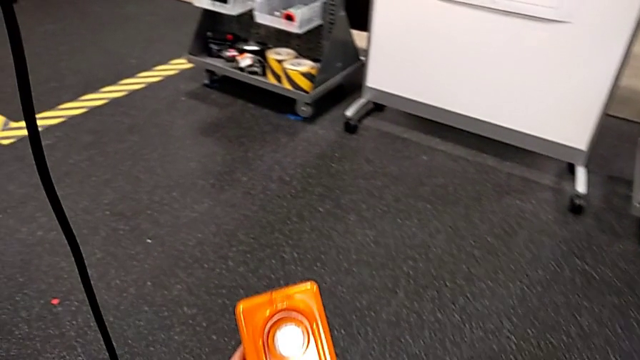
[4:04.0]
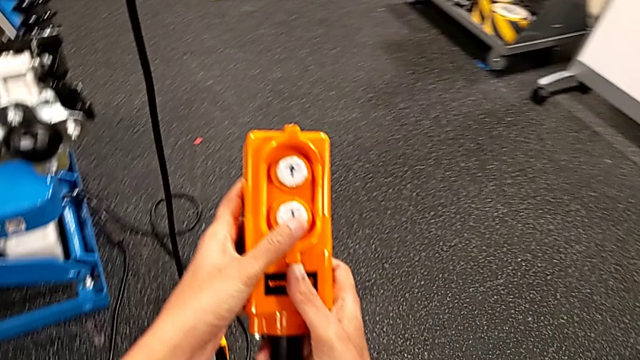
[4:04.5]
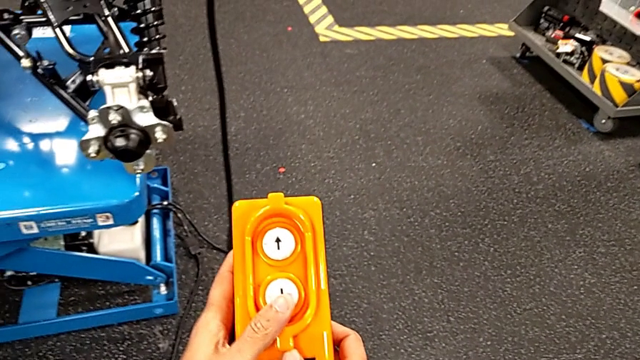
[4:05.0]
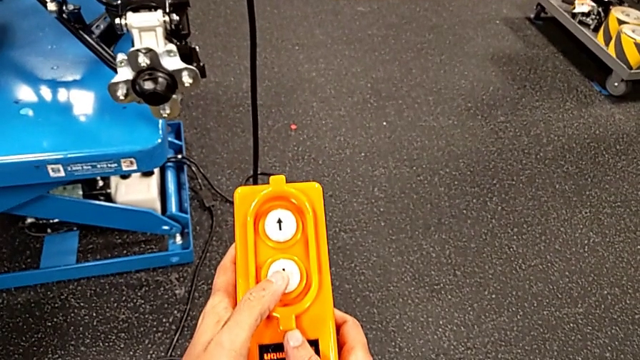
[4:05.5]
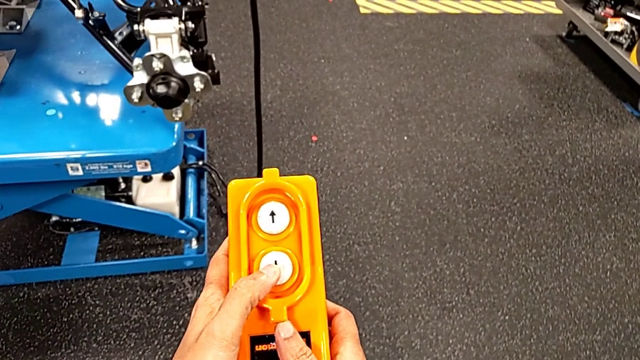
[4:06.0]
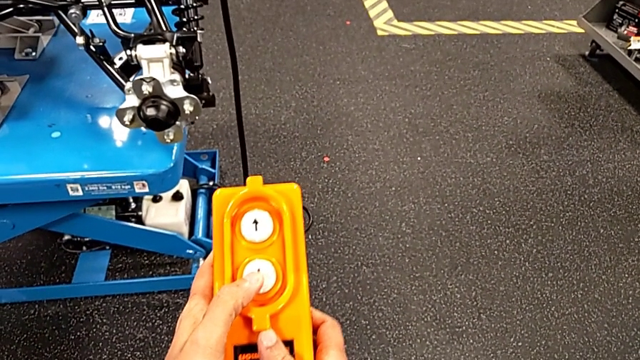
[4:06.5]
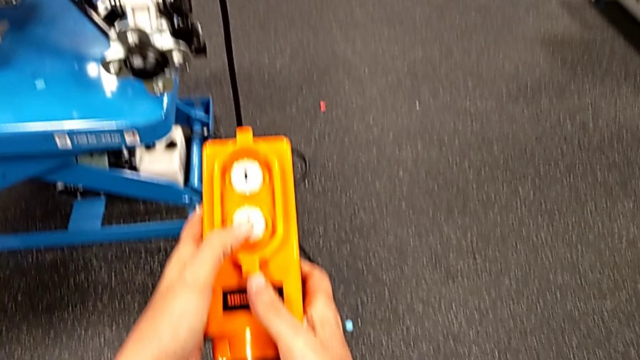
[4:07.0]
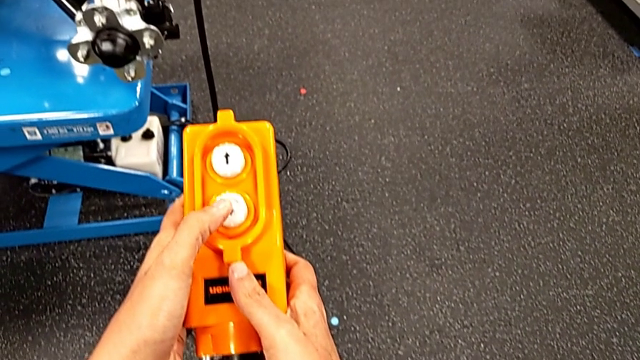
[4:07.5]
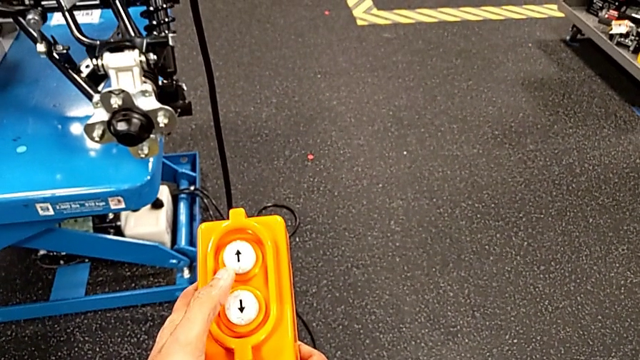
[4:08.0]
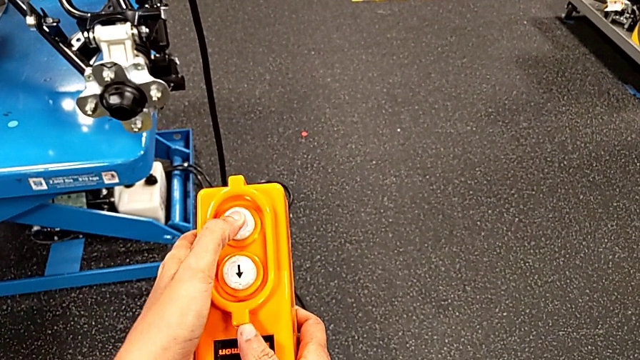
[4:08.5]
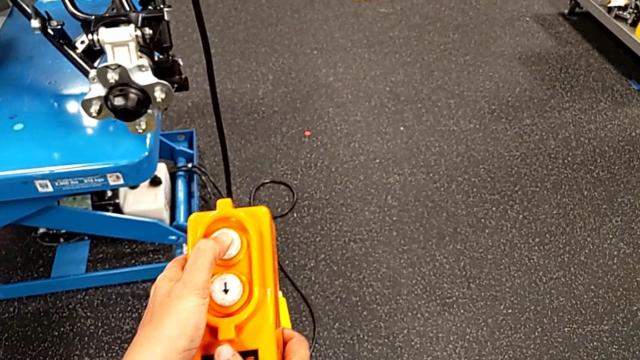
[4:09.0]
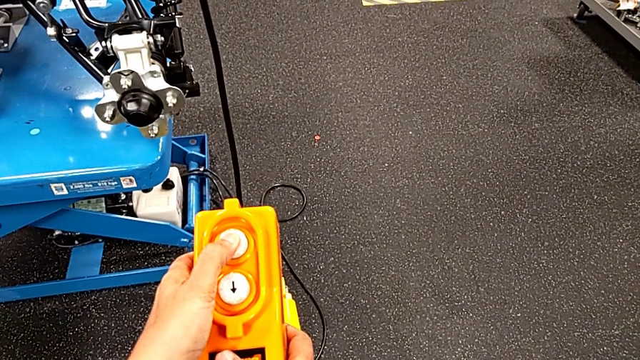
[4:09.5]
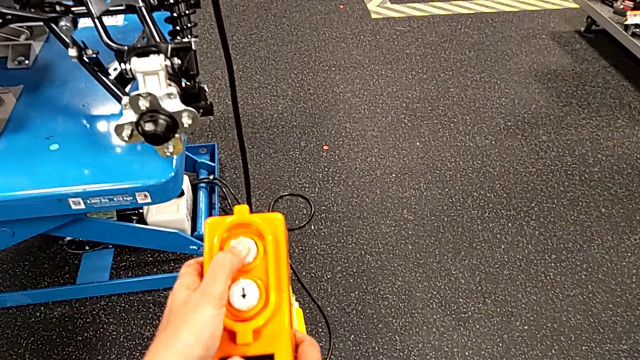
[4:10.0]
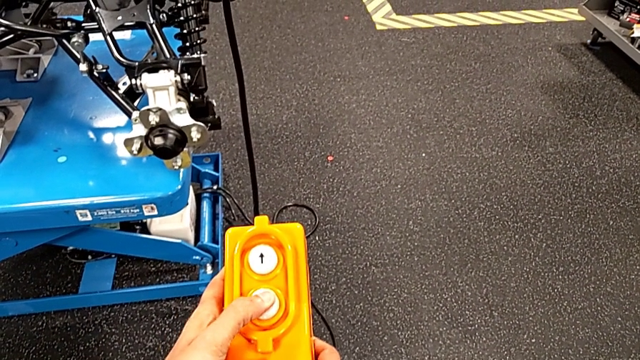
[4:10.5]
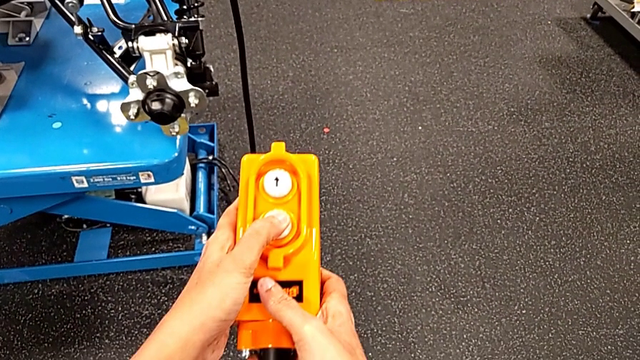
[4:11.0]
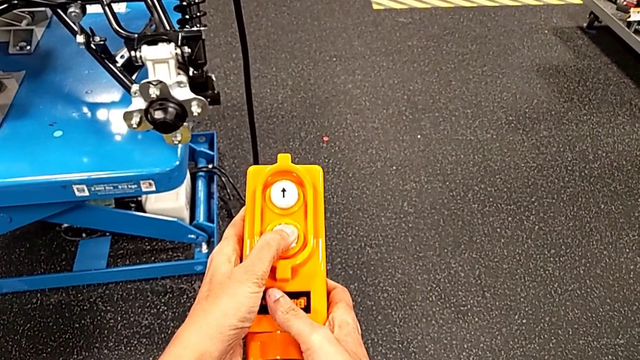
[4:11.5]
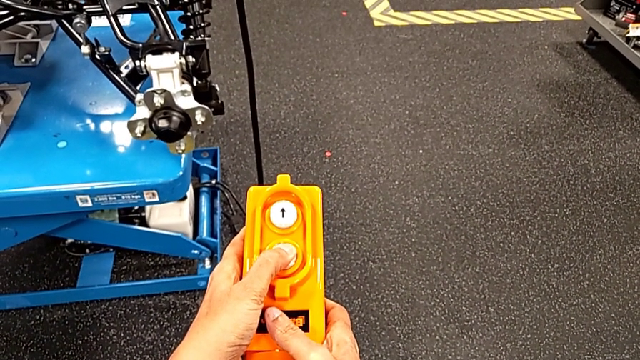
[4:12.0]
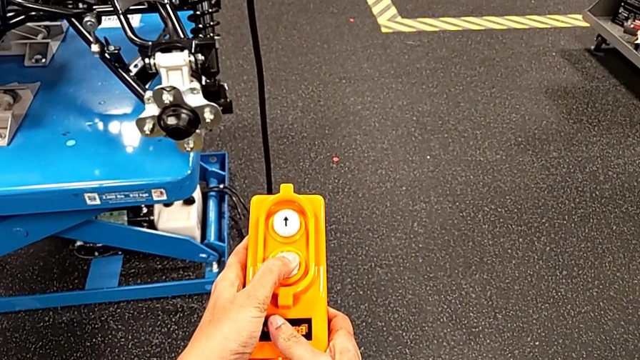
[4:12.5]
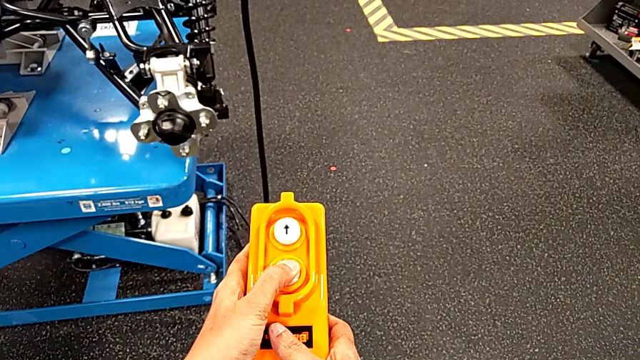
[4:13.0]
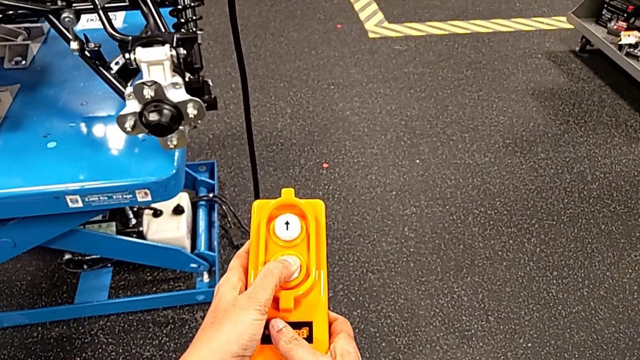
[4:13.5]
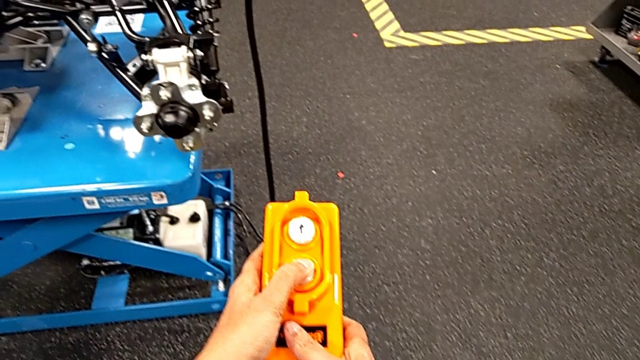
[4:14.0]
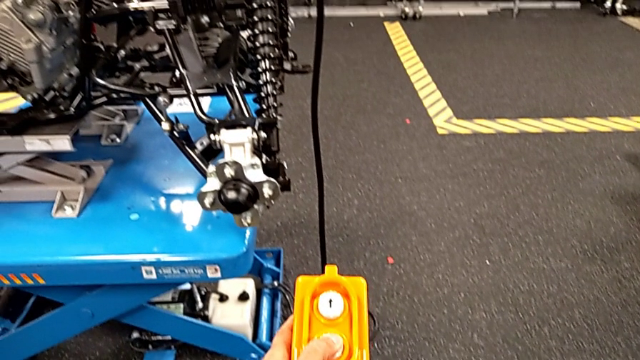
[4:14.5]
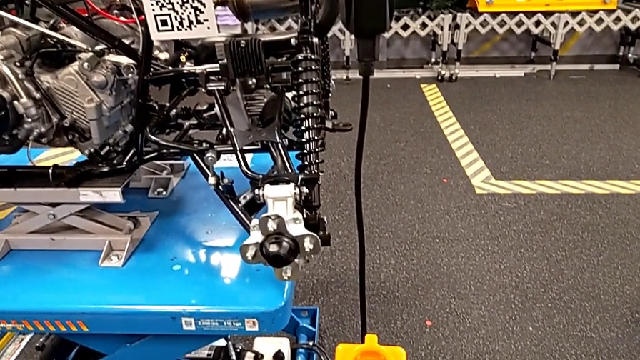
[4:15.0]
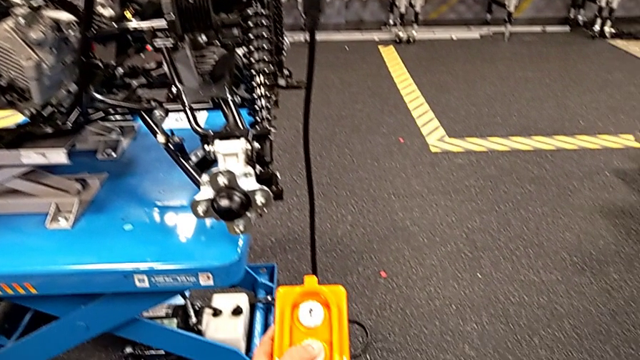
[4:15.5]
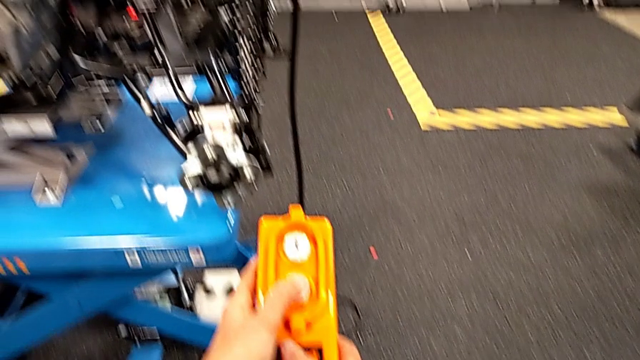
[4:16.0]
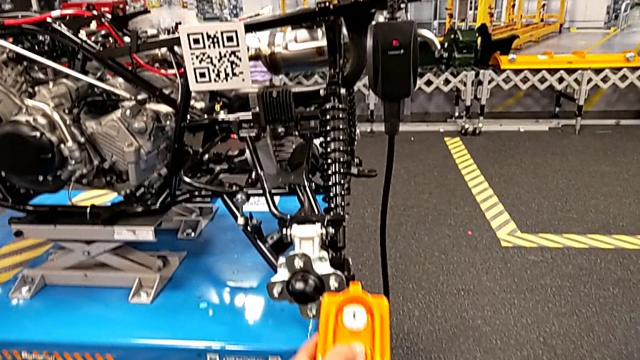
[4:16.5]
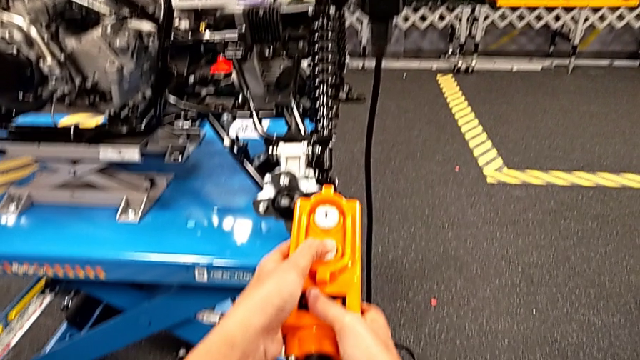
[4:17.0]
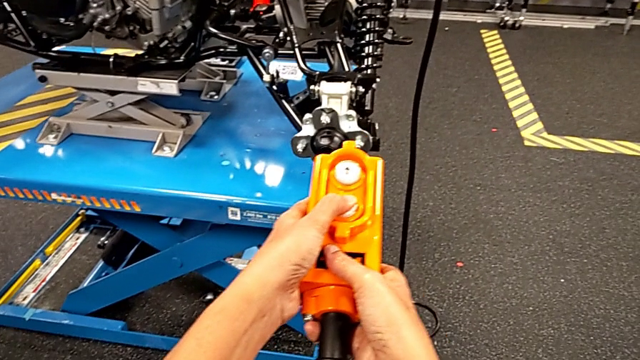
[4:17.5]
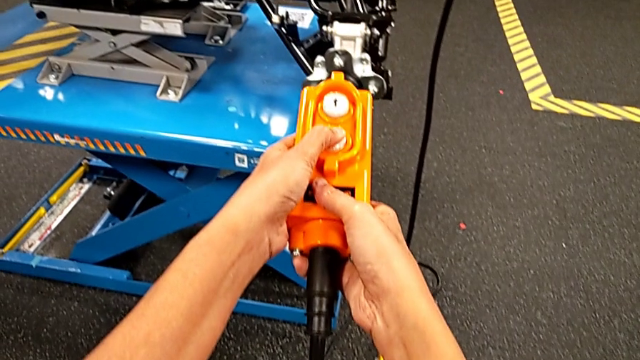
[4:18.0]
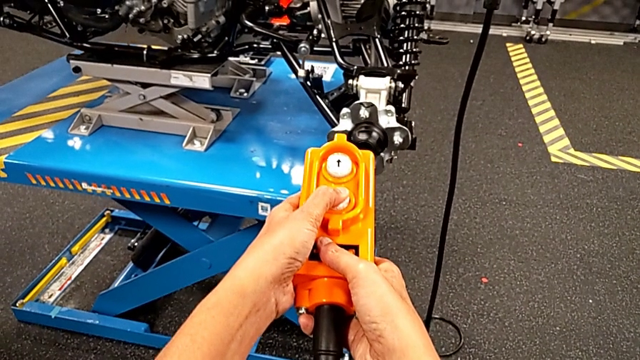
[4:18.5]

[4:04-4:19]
The camera wearer is pressing up and down on the orange remote. They keep holding the remote, wrongly press the button down and begin to press the bottom button, all with the left hand.

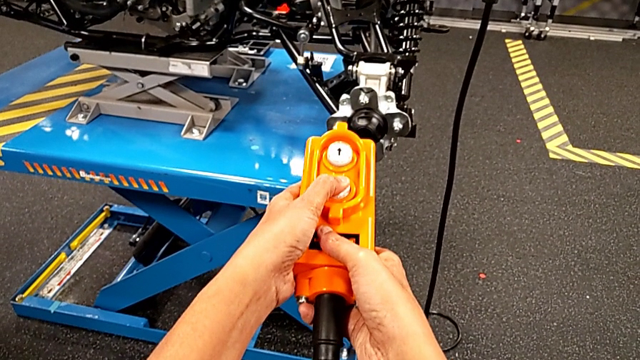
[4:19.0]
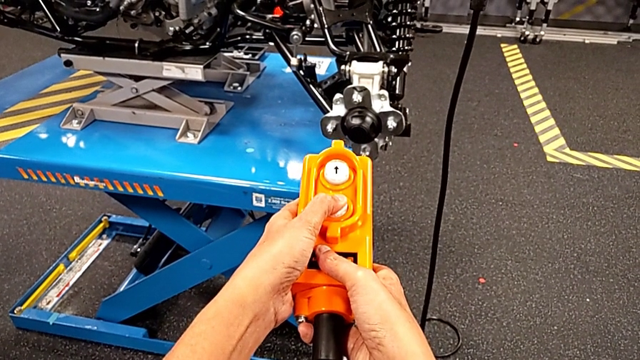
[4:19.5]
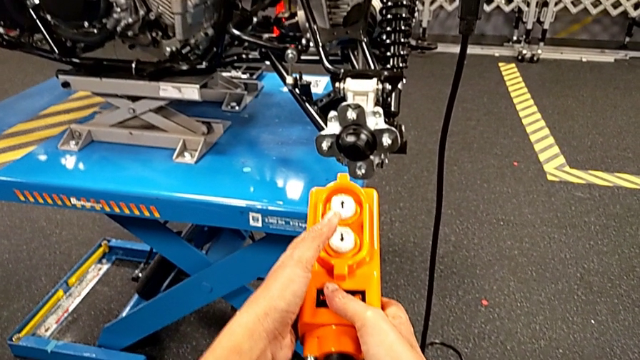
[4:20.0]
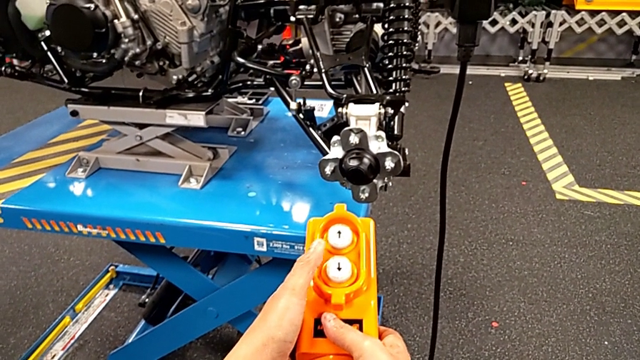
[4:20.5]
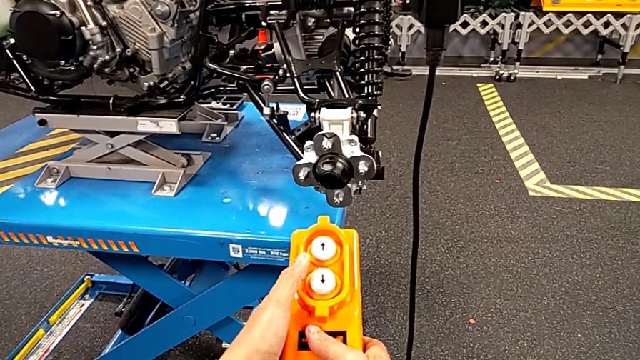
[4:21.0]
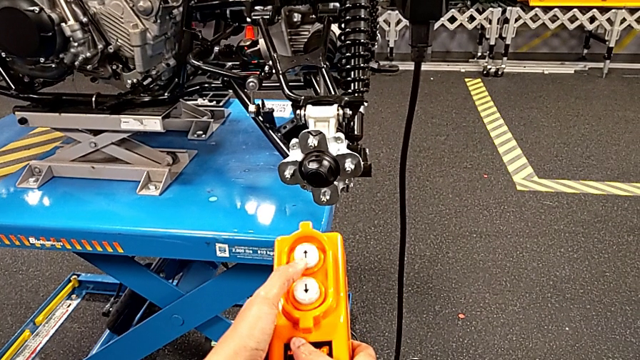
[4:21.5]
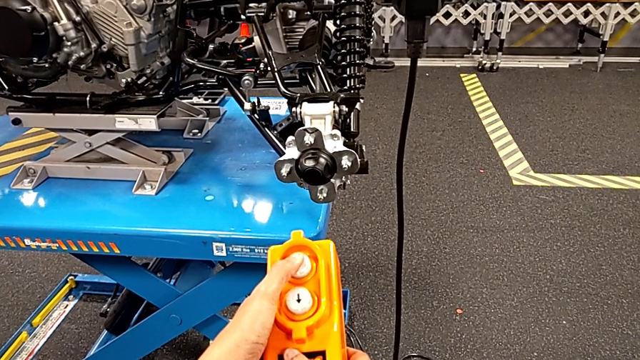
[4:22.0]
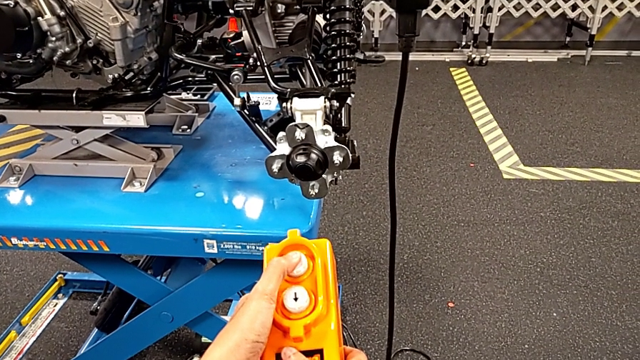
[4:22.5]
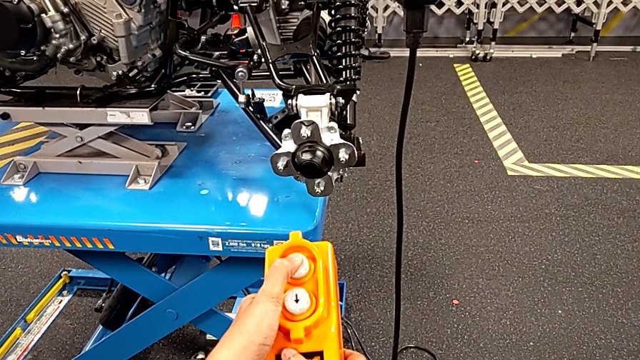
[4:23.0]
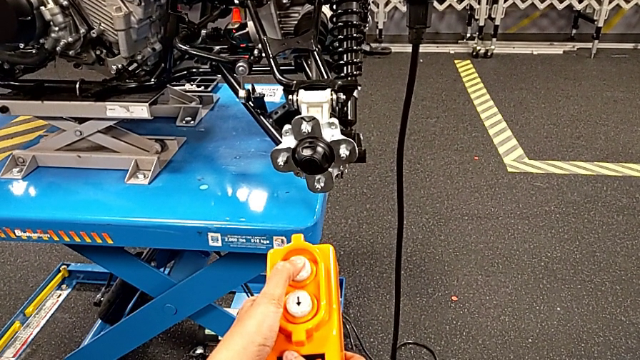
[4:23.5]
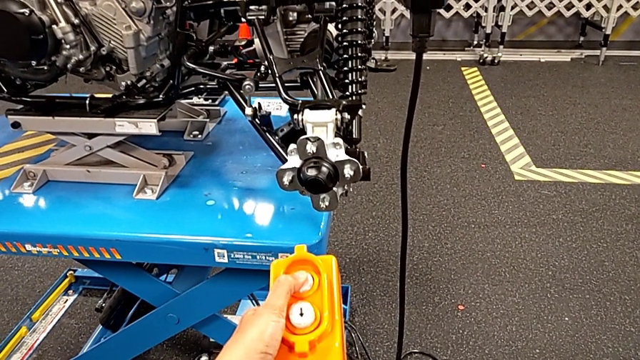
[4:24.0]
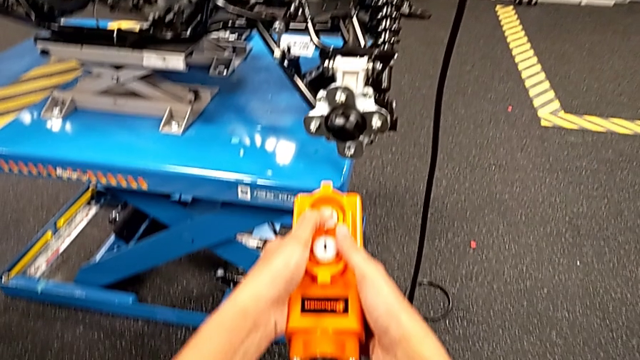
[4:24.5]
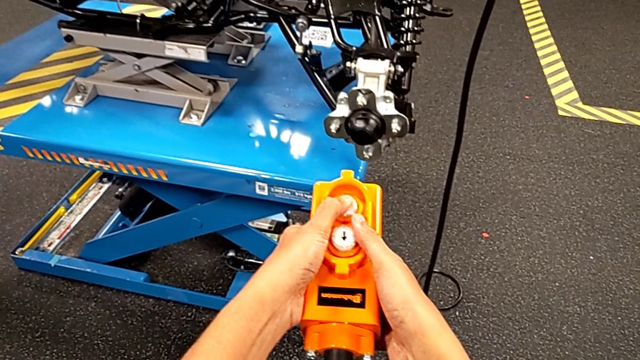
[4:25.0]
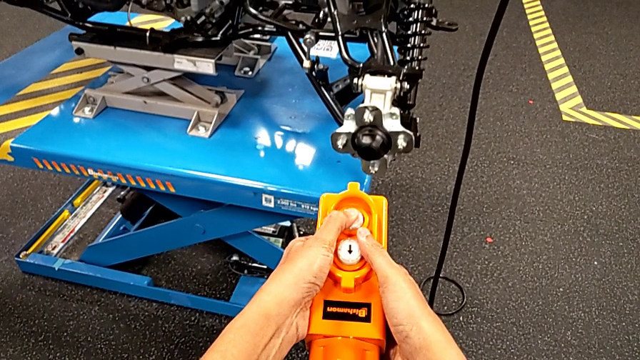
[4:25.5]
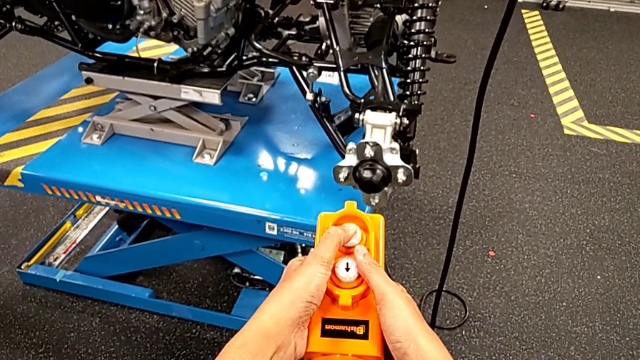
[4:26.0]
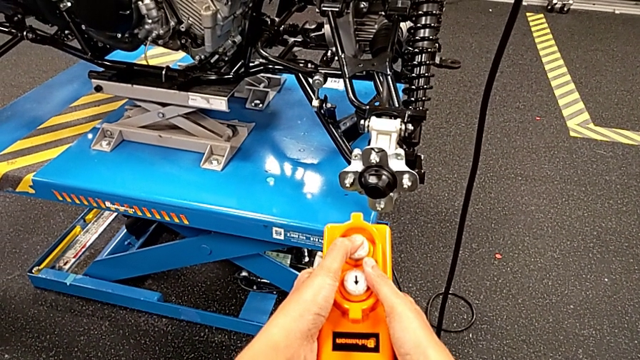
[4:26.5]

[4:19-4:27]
The camera wearer is pressing up and down on the orange remote. They hold the remote and press the button down with the left hand.
